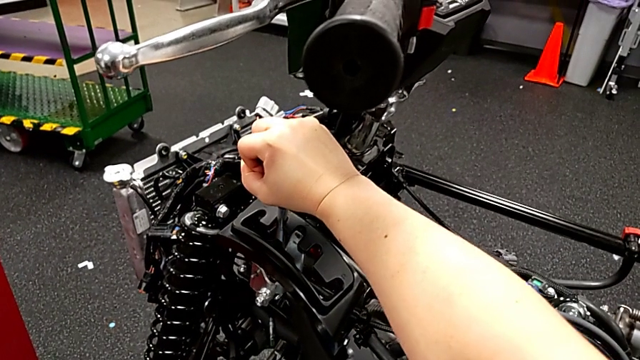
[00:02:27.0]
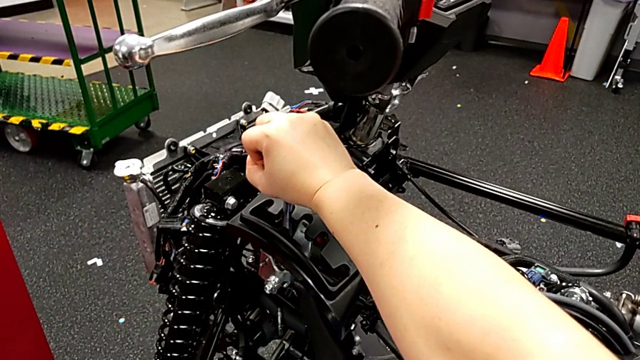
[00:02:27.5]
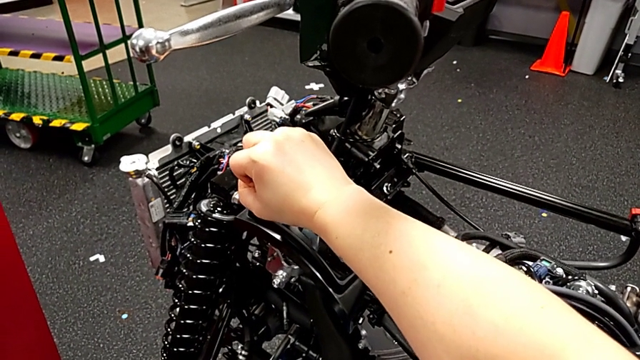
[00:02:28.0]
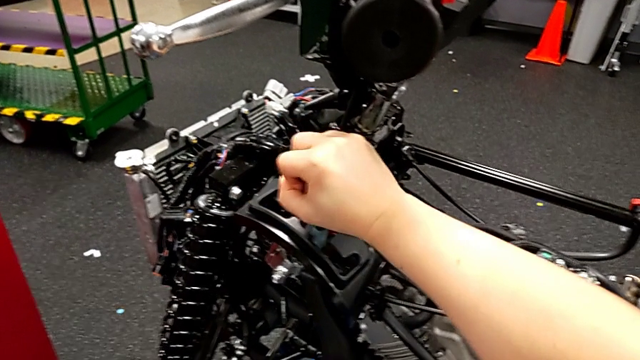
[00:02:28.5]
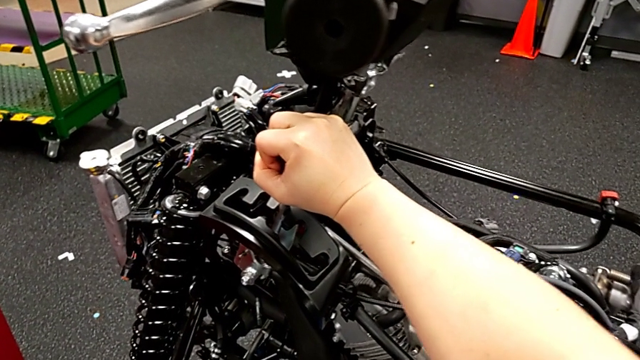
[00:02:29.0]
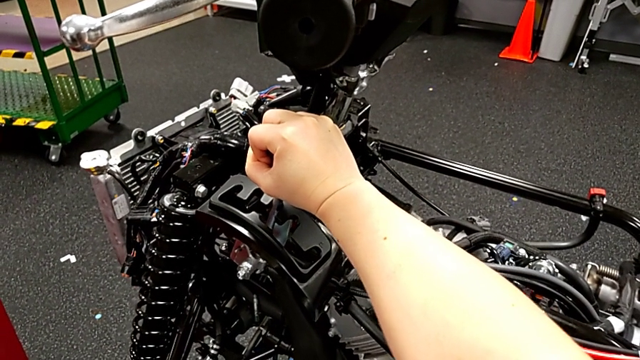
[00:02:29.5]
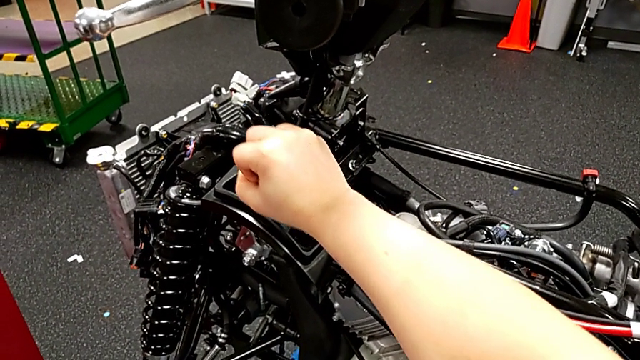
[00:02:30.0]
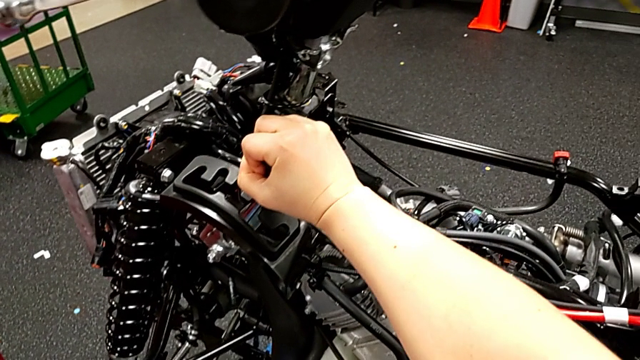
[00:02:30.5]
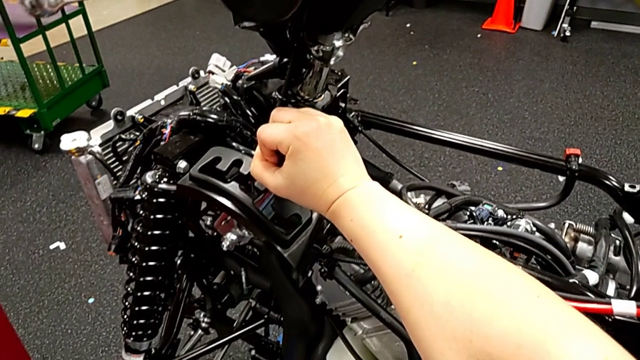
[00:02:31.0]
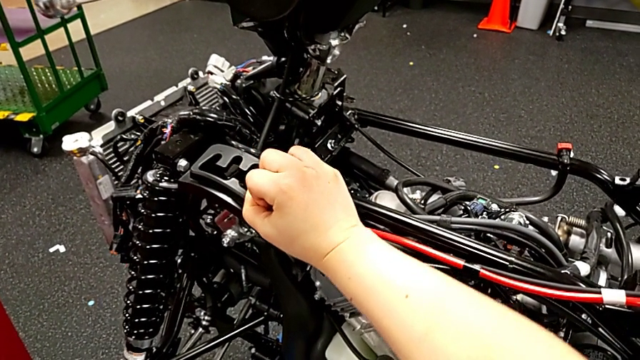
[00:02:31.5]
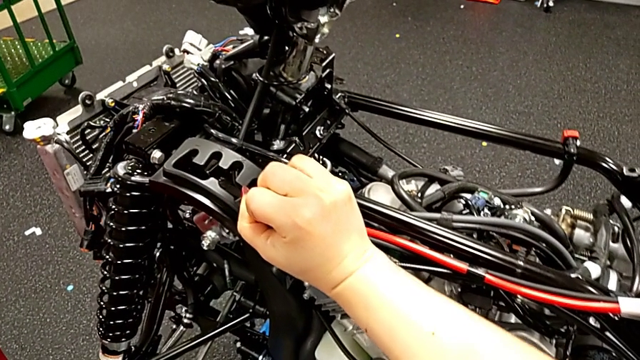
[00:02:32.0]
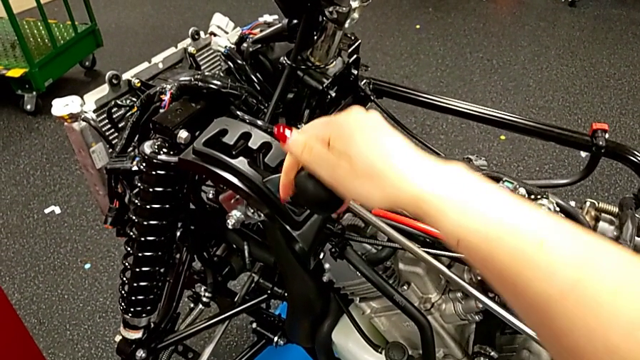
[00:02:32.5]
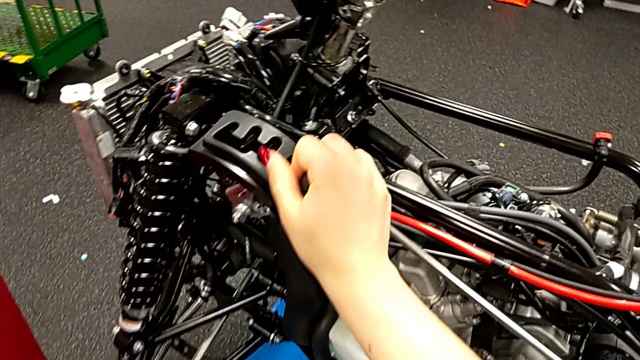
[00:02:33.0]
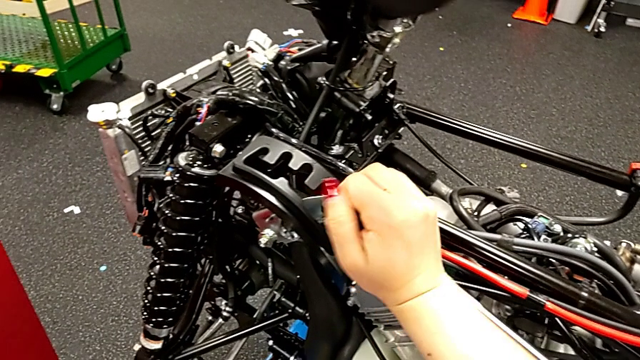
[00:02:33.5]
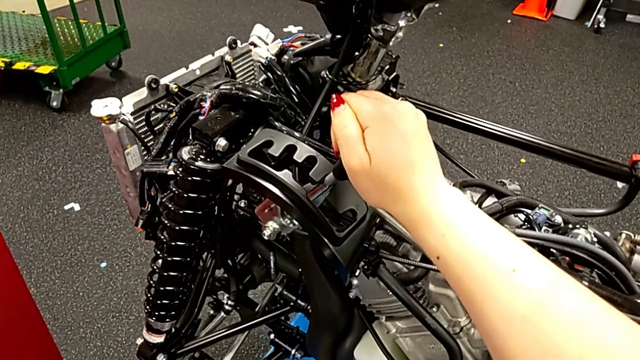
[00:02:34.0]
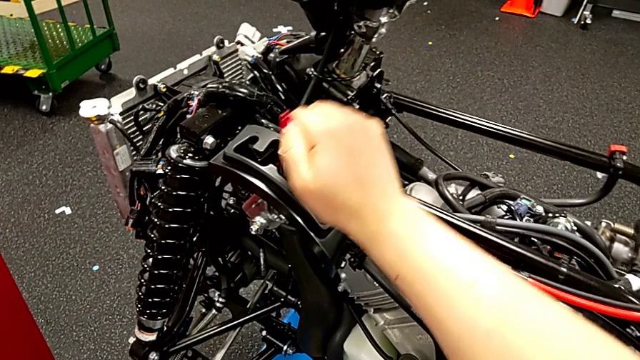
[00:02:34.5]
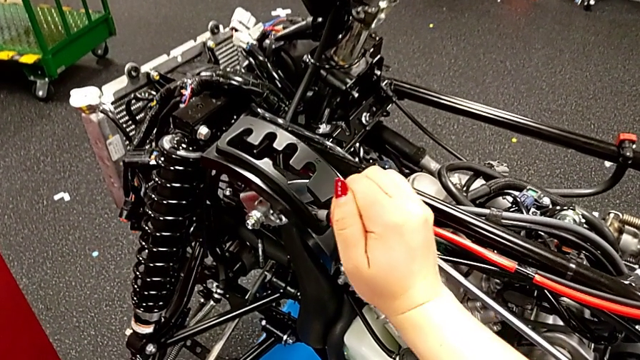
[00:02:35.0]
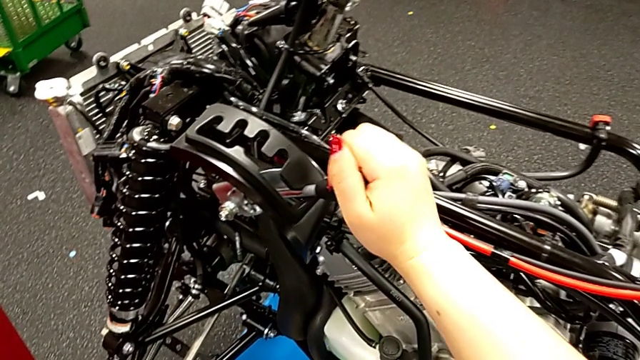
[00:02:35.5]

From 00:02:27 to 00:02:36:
The camera wearer is shifting the lever for every gear. They keep shifting the lever.

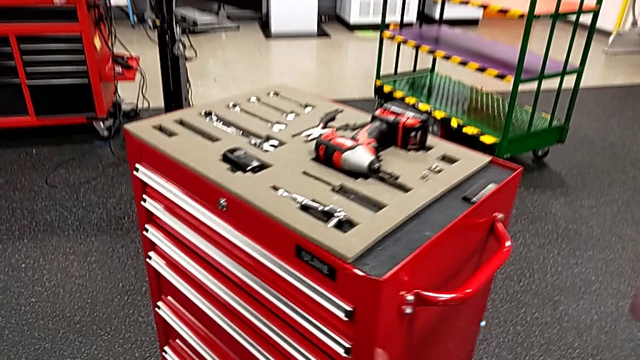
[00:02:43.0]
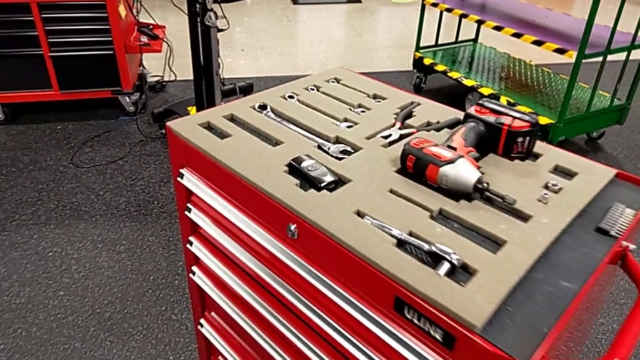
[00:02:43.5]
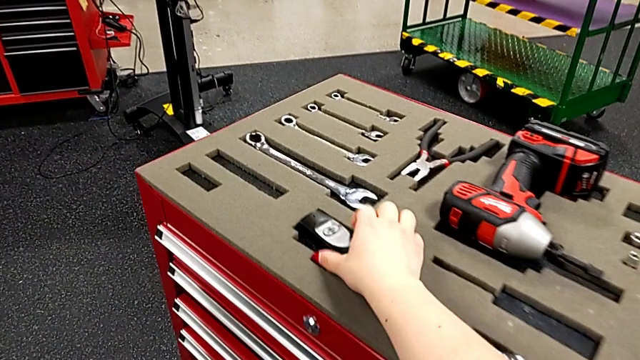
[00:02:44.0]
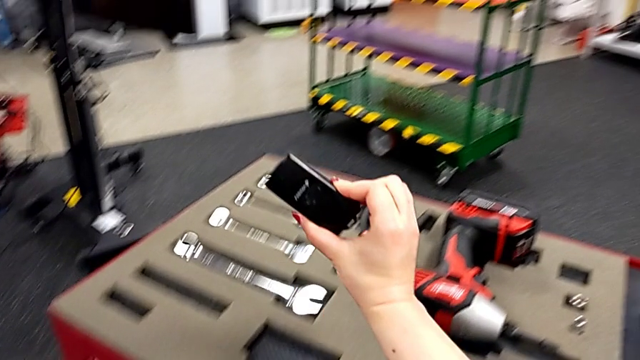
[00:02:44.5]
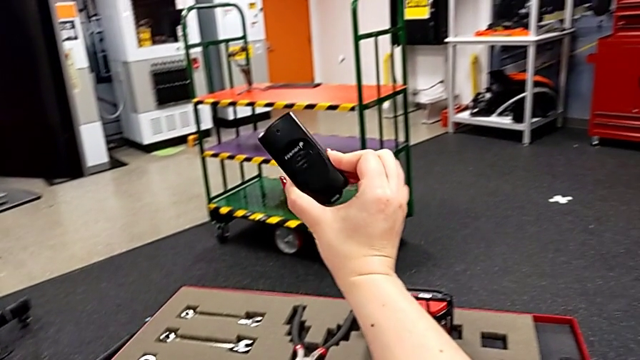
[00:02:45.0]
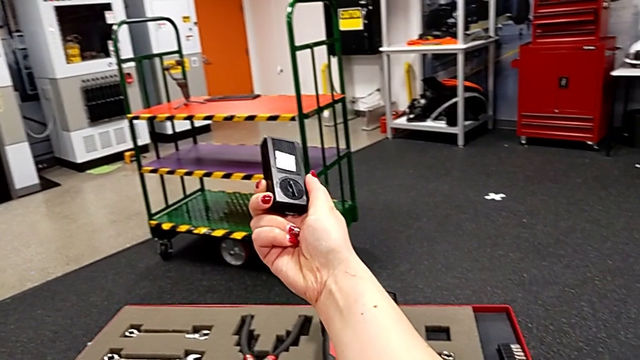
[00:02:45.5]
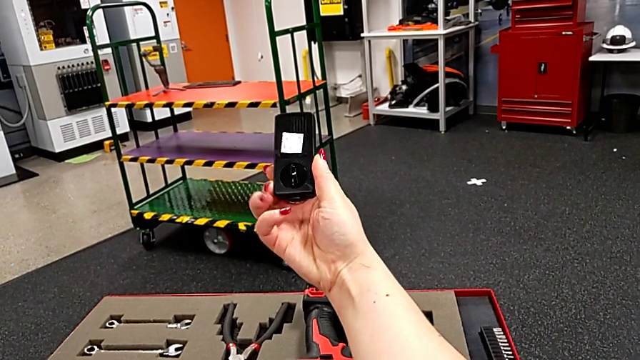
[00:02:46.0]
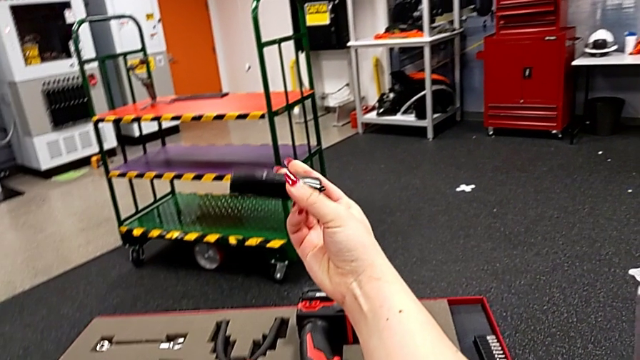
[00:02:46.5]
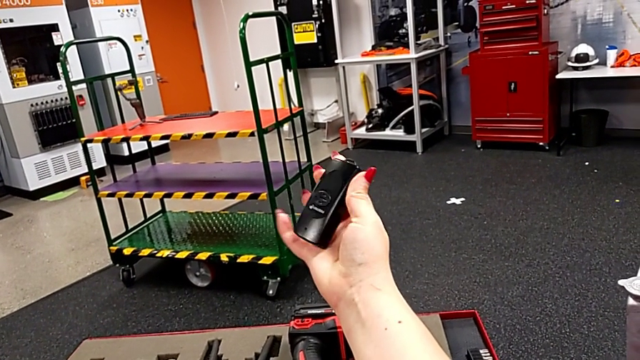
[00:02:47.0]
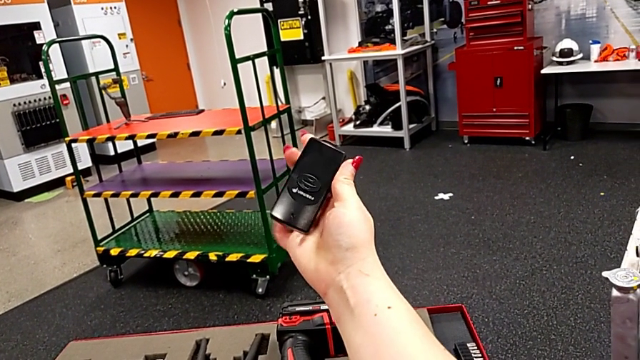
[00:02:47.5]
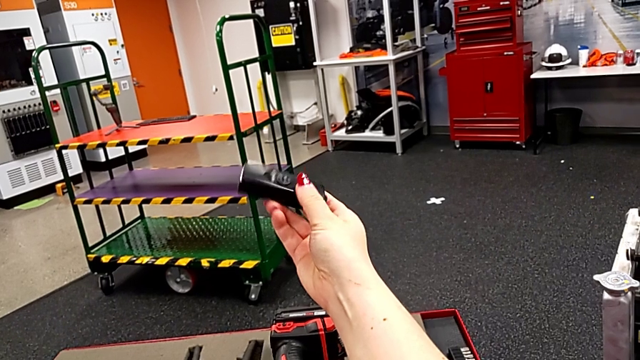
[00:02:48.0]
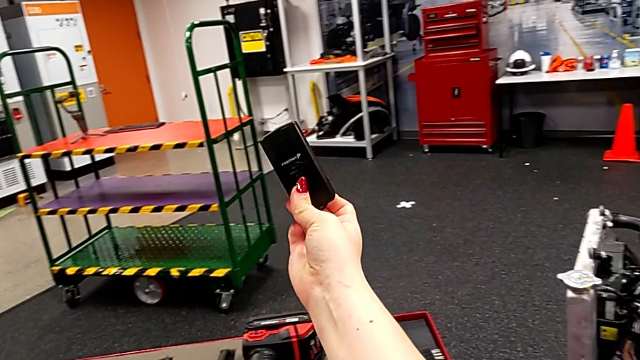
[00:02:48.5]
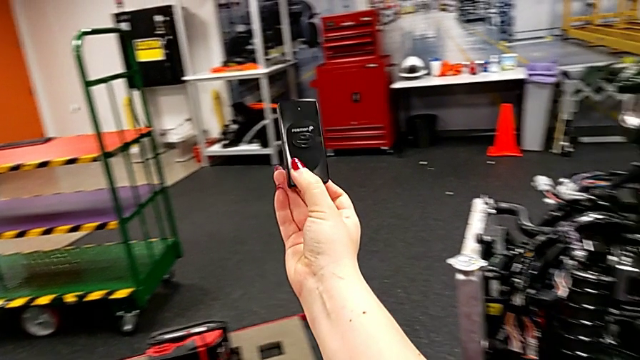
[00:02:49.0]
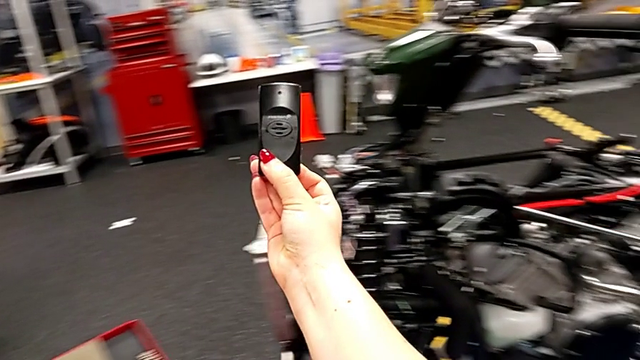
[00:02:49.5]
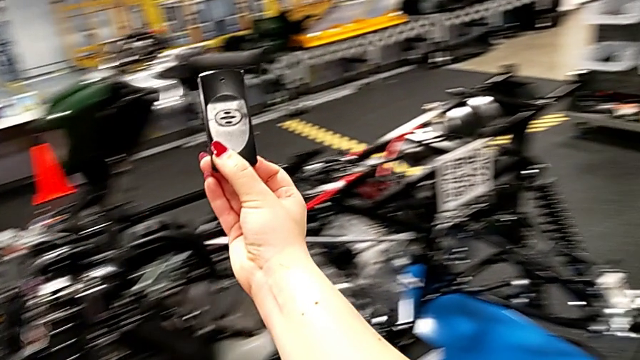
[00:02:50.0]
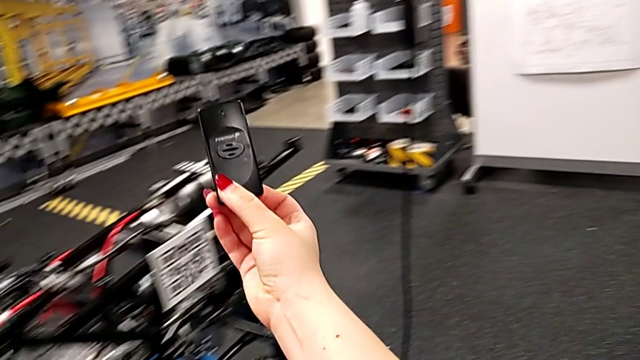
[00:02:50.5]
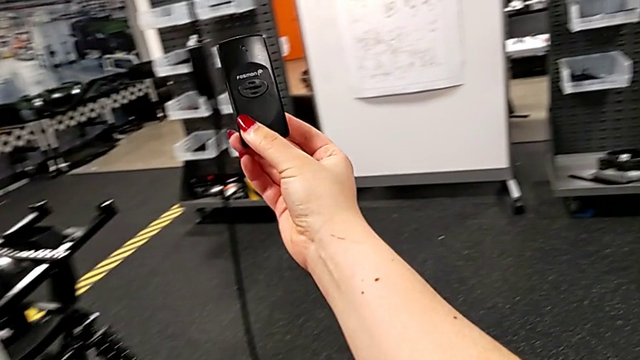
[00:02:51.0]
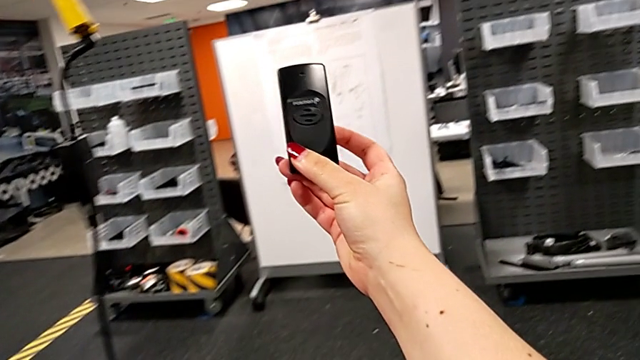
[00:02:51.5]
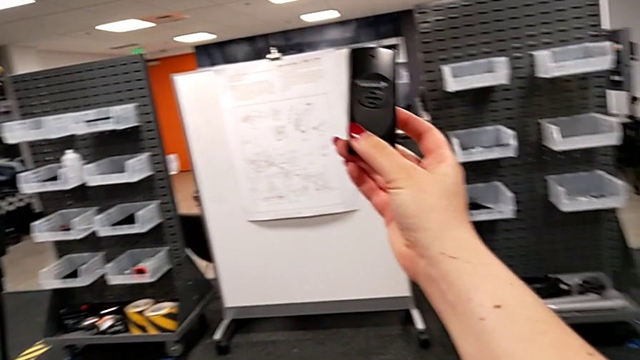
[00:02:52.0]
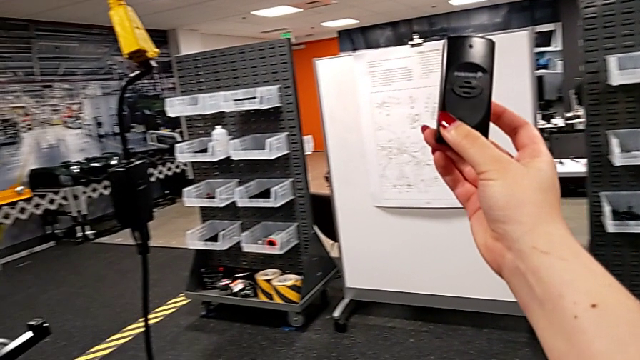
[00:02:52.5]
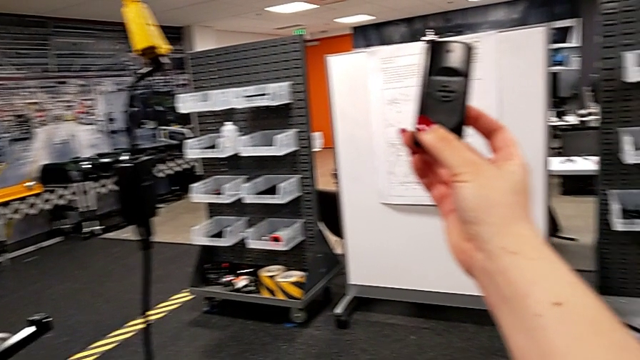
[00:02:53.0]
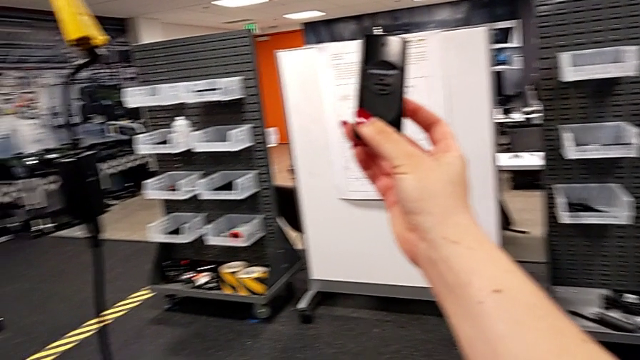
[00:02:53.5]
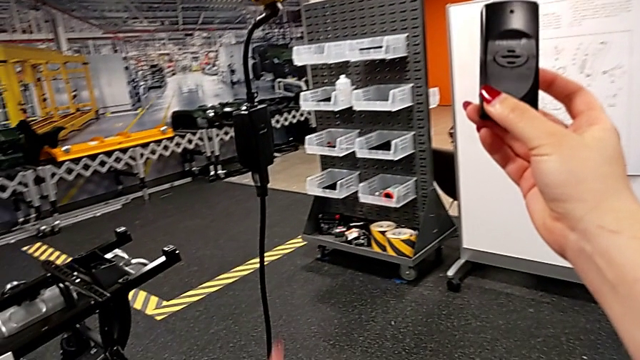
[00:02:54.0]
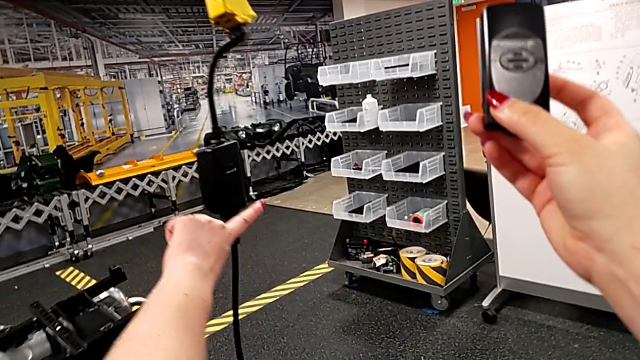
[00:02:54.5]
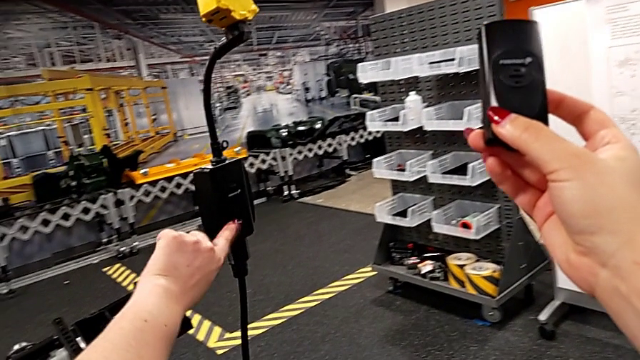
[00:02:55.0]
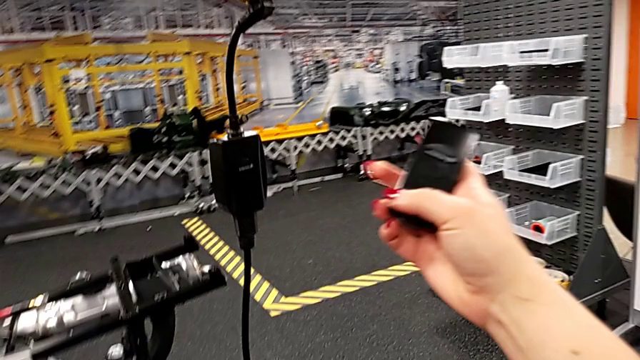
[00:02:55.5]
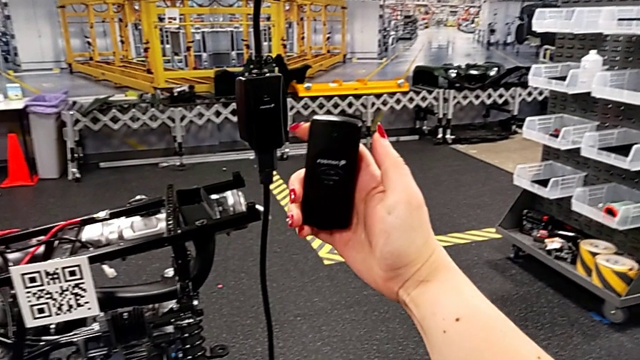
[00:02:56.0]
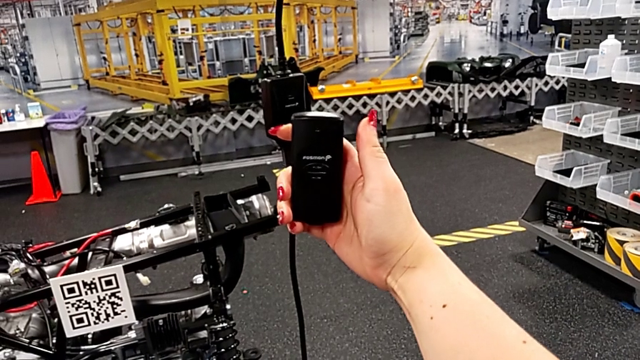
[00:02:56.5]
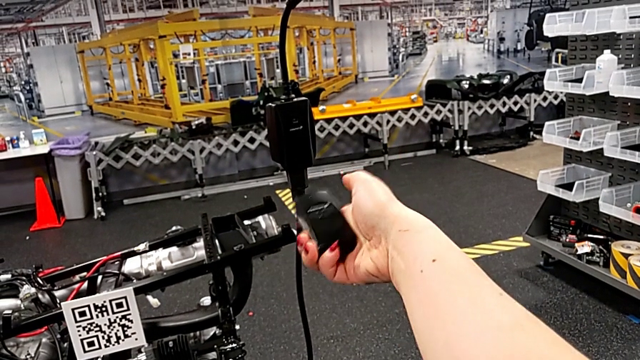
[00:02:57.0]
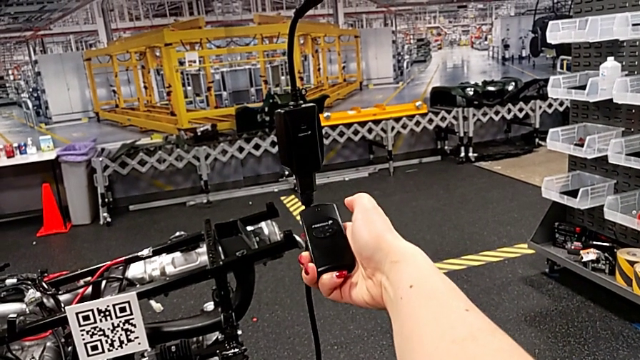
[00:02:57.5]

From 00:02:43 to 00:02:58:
The camera wearer is grabbing the bench used for quality control. They grab the quality control bench, rotate it, begin to hold it with the right hand and touch the battery box.
